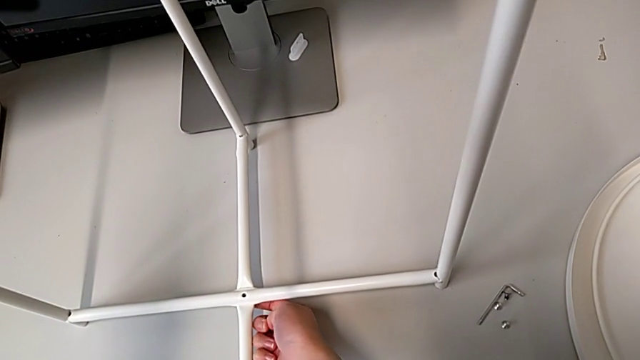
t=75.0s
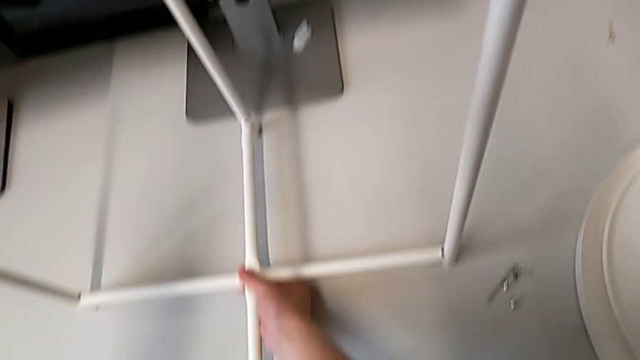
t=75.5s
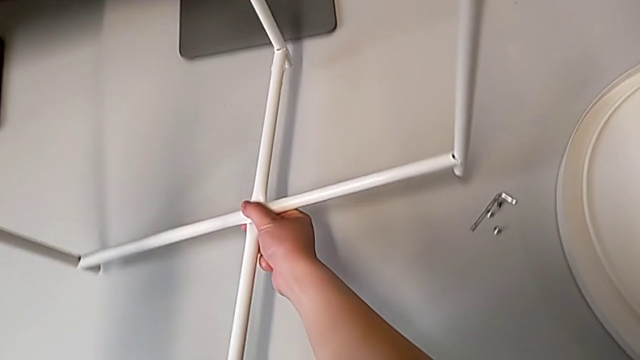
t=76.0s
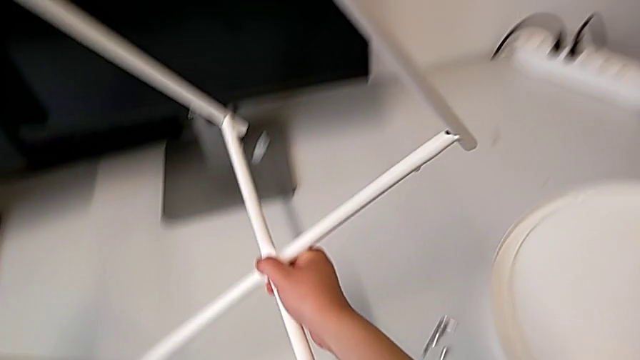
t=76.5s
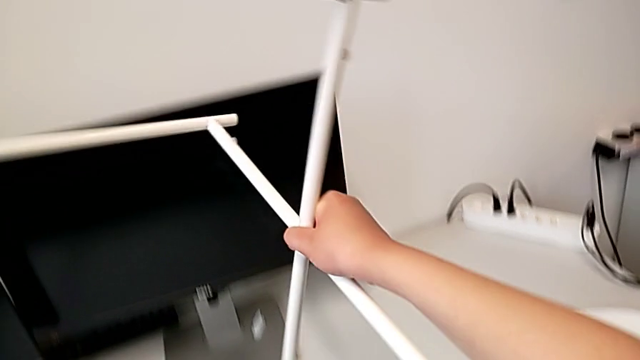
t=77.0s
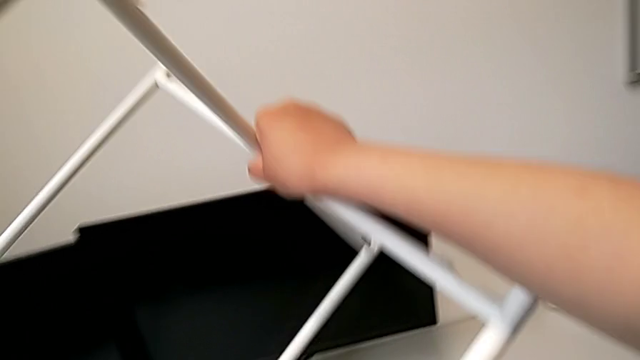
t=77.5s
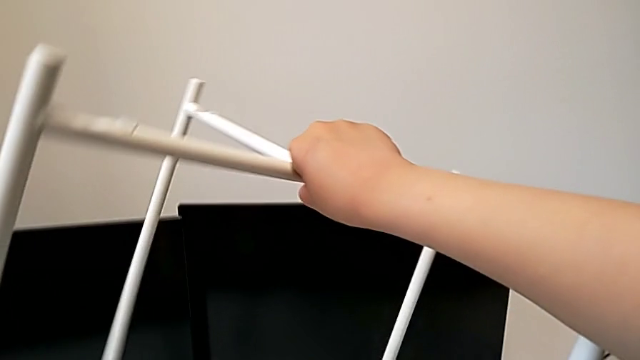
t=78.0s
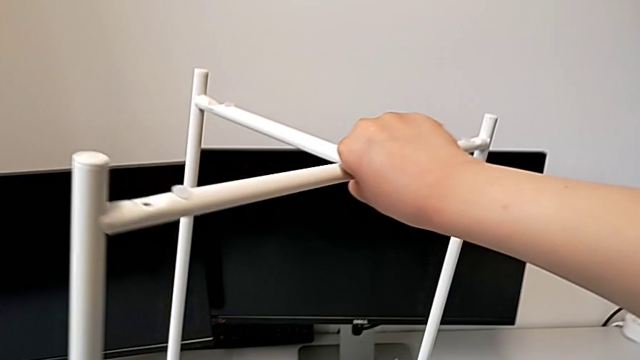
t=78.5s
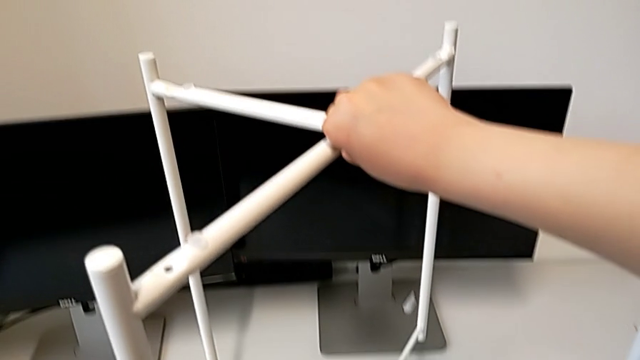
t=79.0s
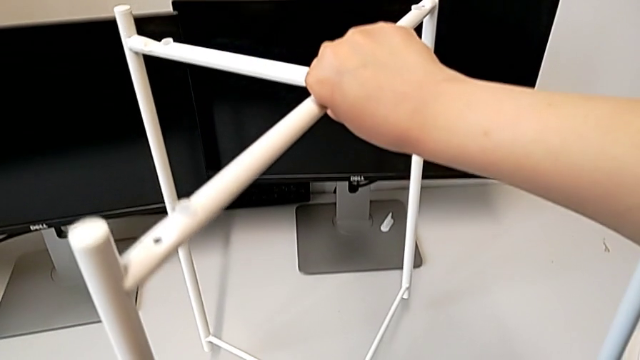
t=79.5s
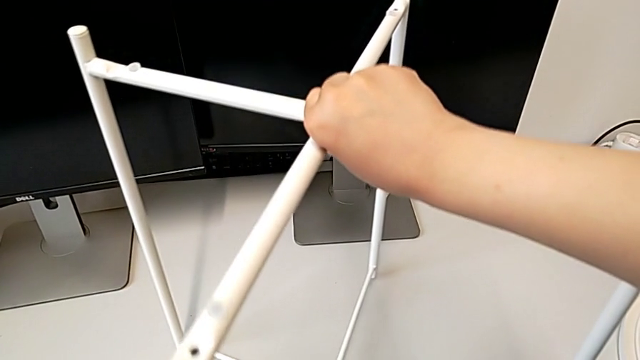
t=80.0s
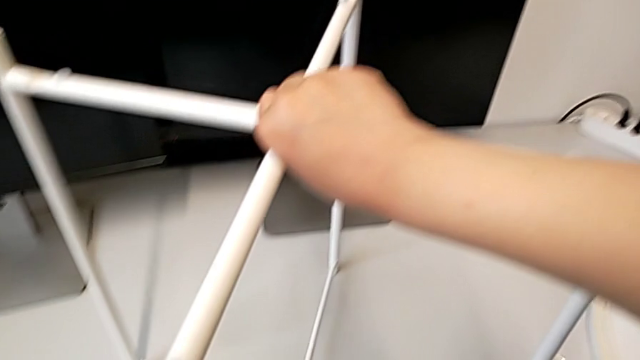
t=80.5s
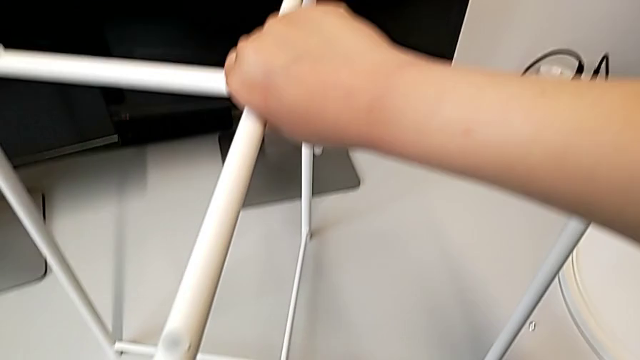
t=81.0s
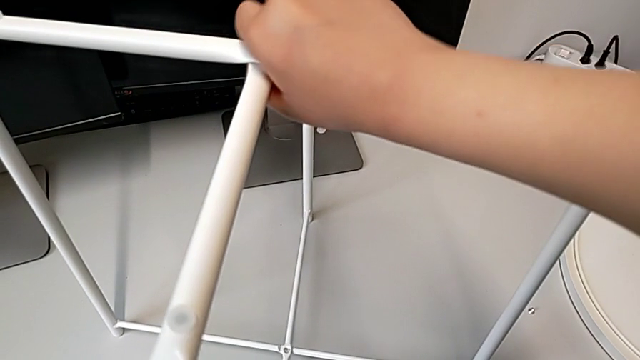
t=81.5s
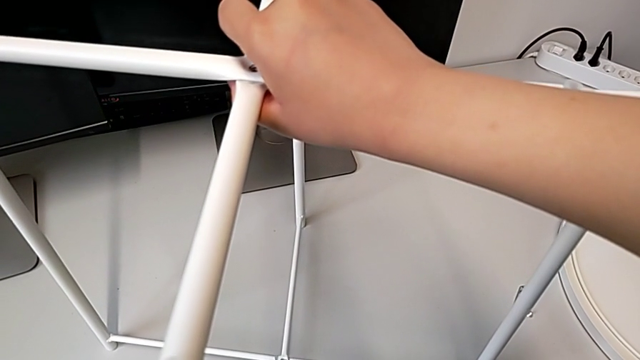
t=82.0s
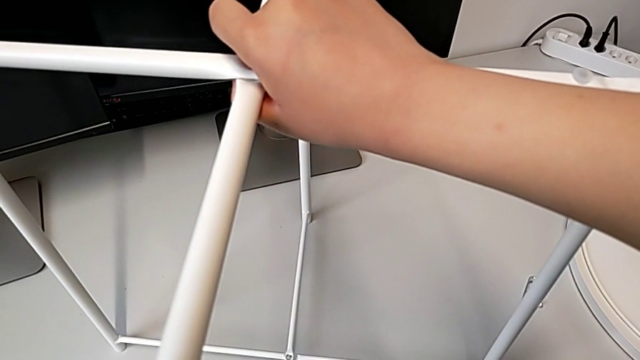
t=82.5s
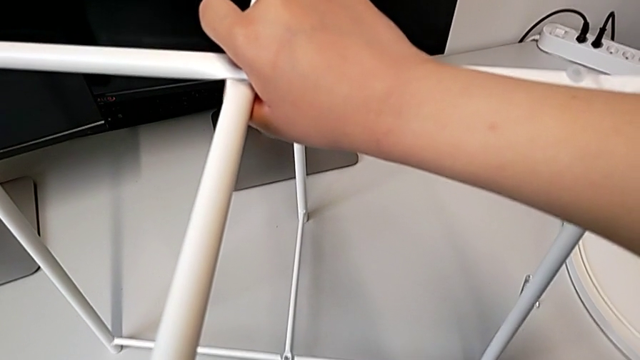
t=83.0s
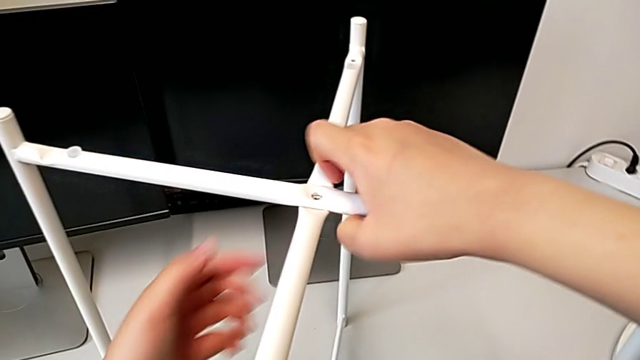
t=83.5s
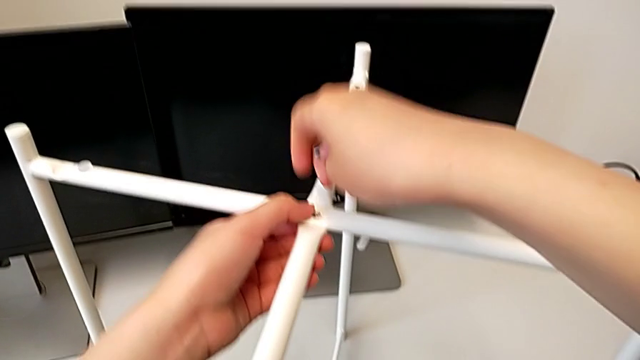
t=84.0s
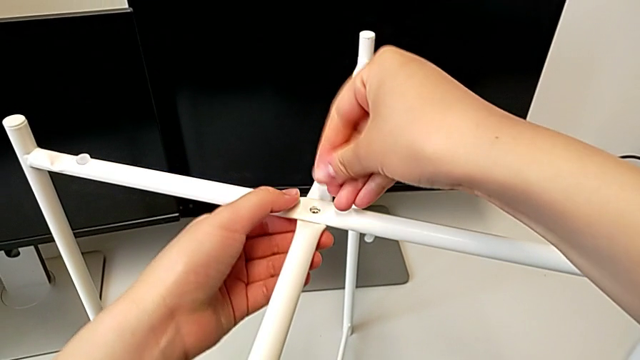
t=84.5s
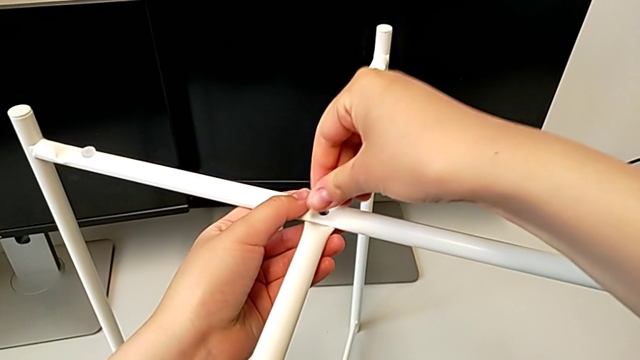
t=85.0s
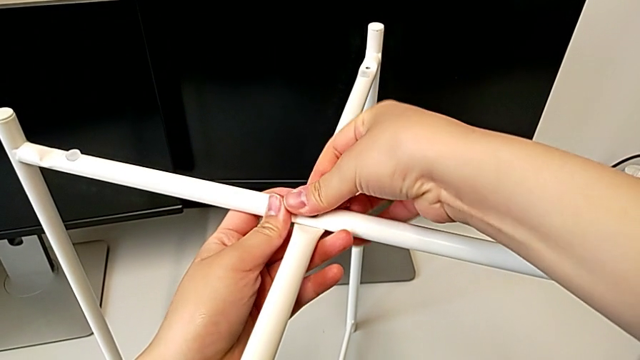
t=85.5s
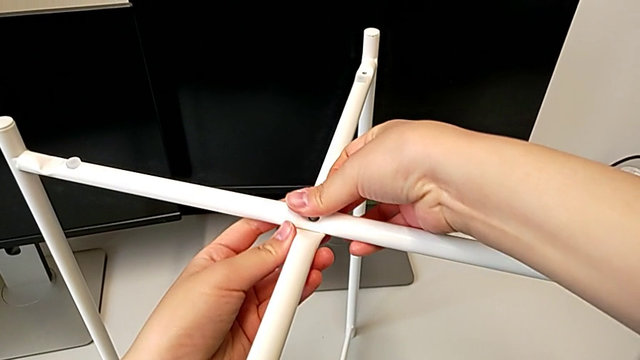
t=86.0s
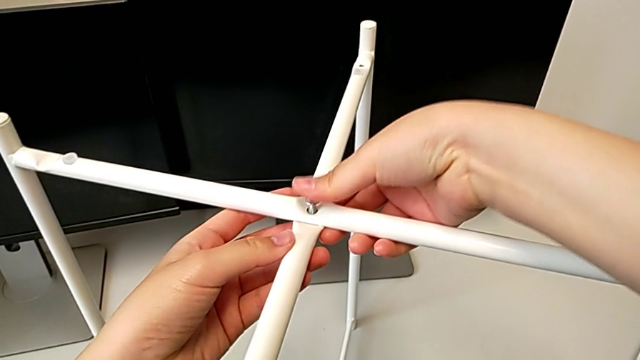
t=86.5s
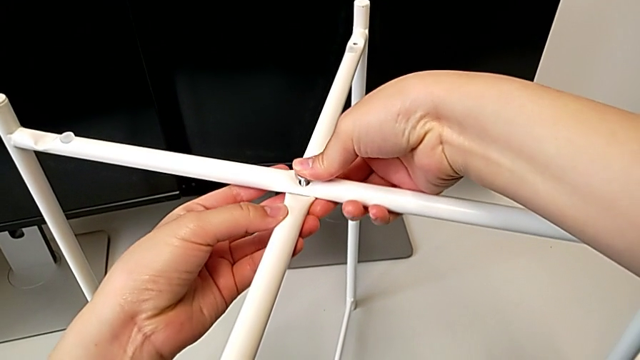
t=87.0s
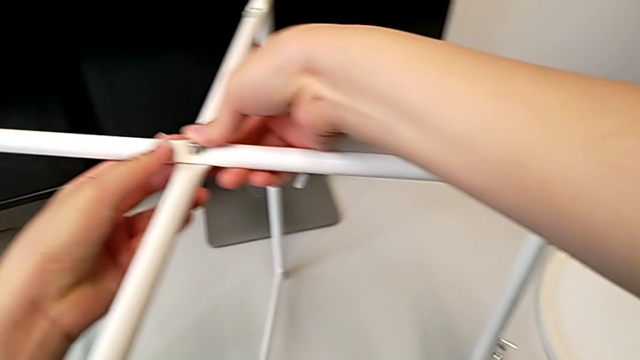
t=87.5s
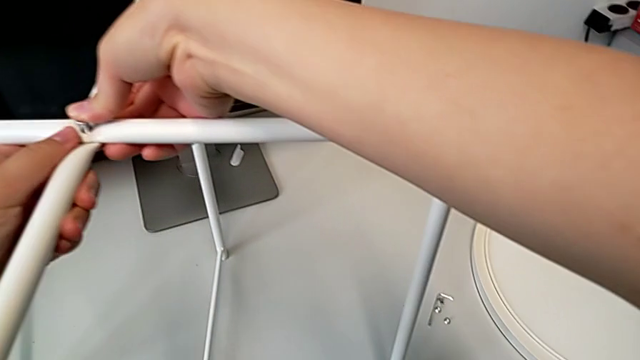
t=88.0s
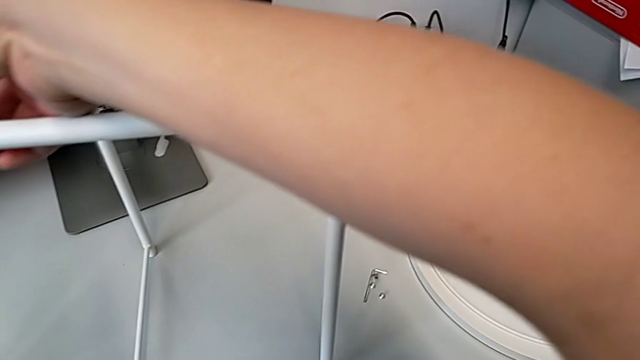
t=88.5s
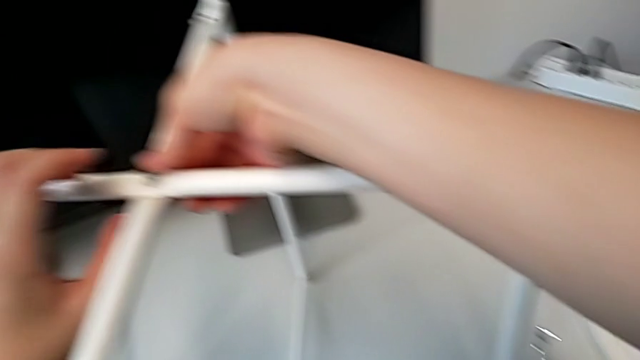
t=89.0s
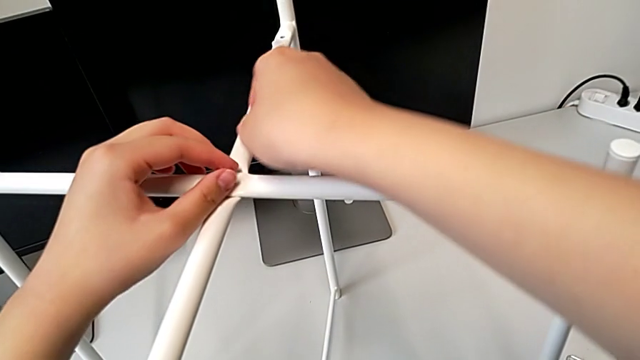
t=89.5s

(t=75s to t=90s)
The camera wearer is screwing the top hex socket head from the base. They flip the leg, stand it and insert the top hex socket head.

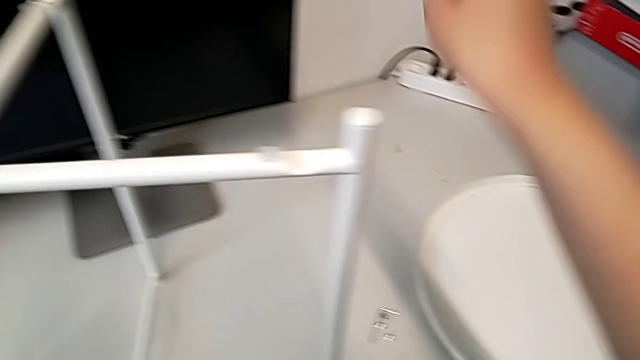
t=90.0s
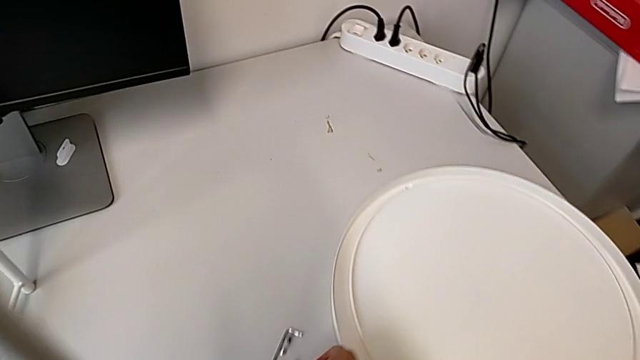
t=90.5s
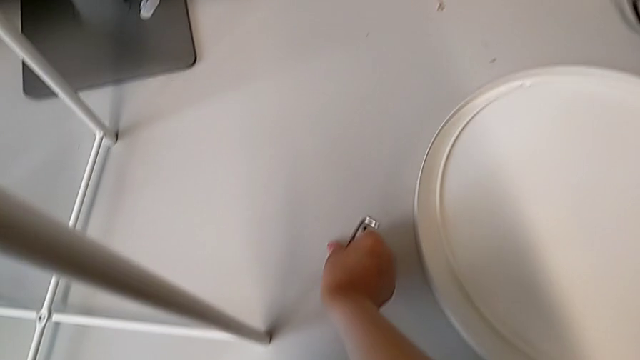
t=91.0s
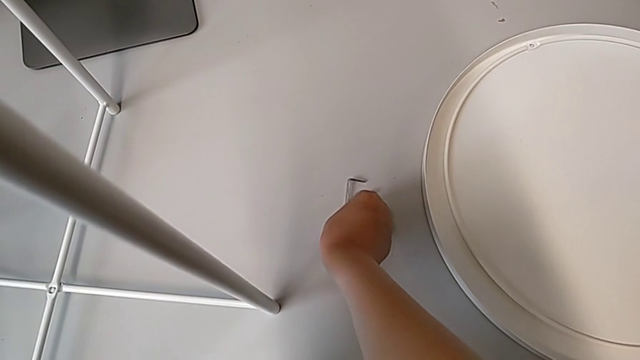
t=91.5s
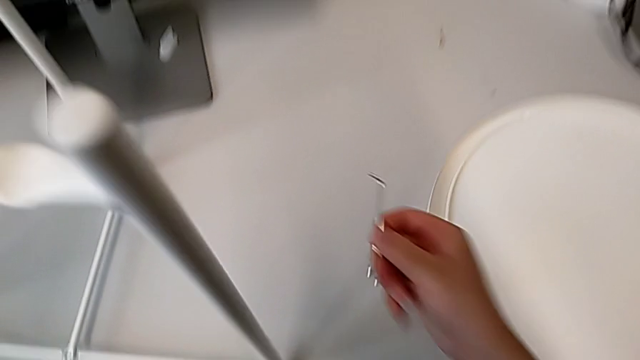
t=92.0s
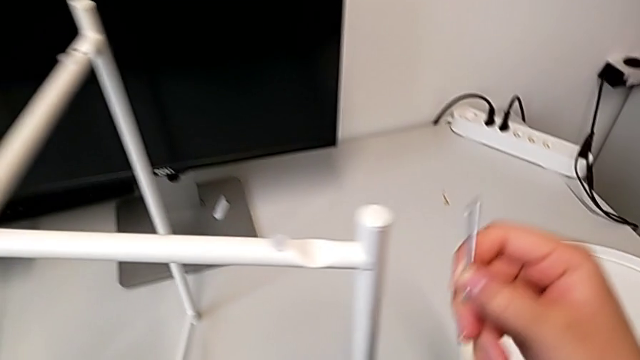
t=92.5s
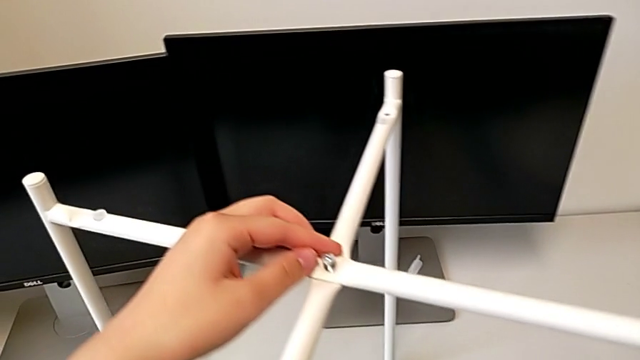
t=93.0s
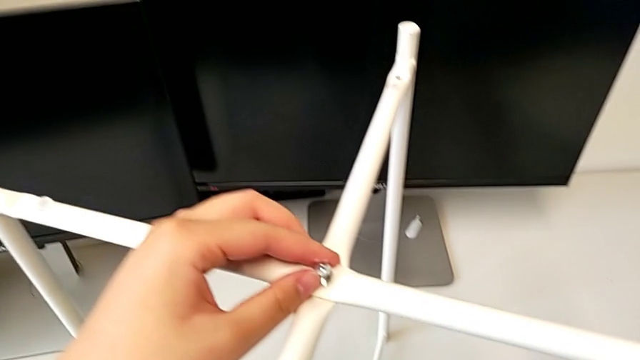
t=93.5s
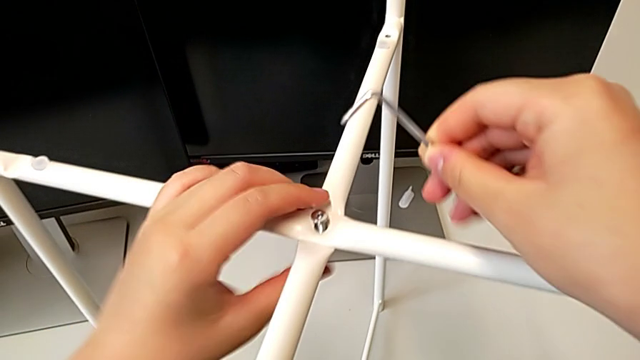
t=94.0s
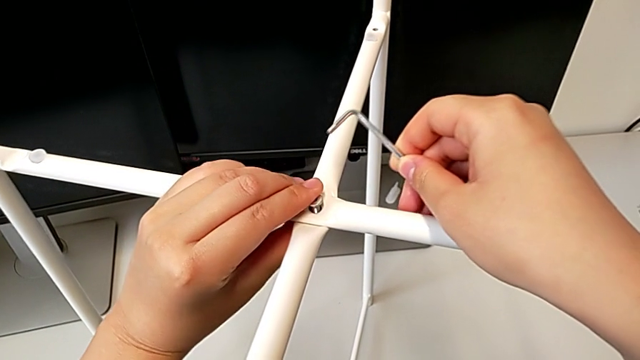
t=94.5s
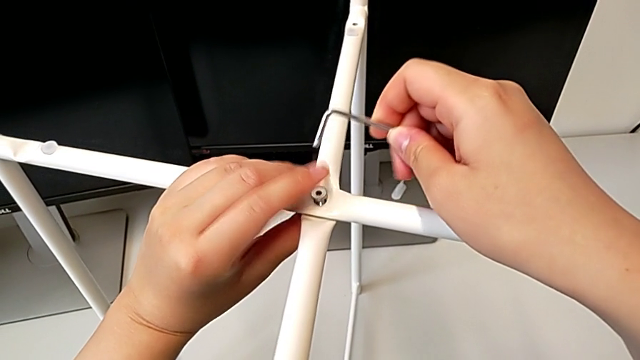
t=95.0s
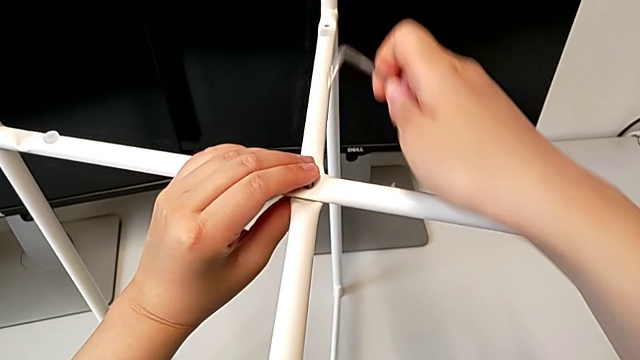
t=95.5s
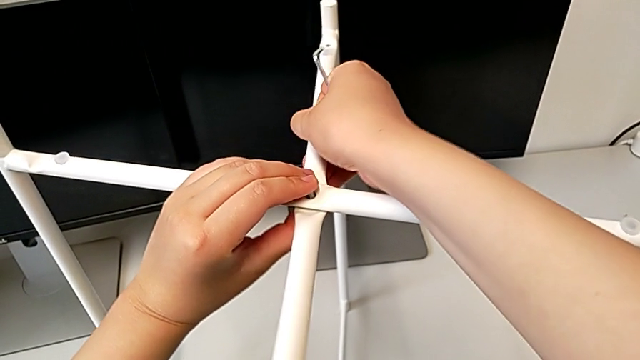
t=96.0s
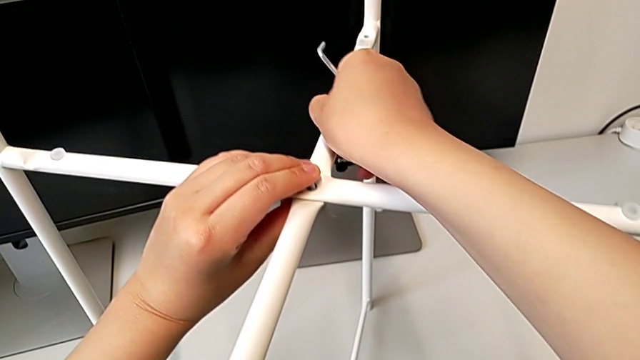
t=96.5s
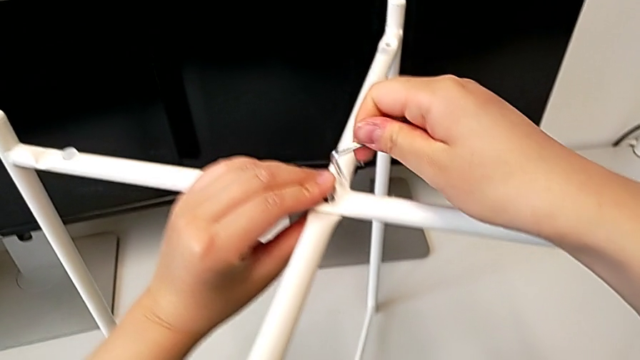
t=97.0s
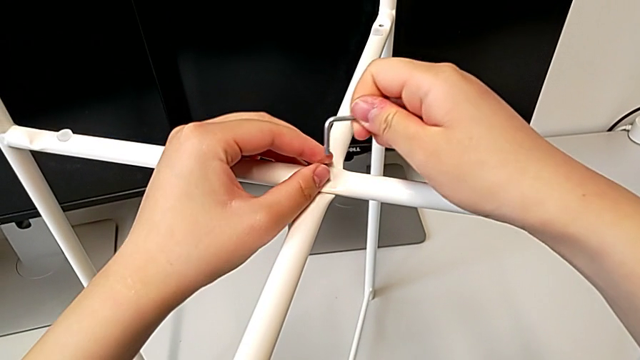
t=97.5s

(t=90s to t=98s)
The camera wearer is screwing the top hex socket head from the base. They approach the Allen wrench, grab it, lift it, insert the top hex socket head, align the leg and insert the Allen wrench.
